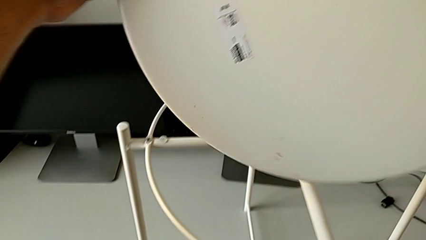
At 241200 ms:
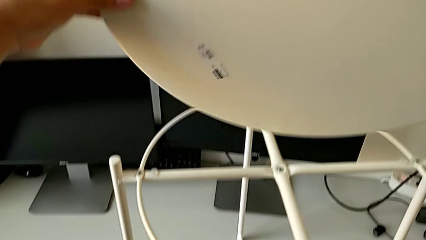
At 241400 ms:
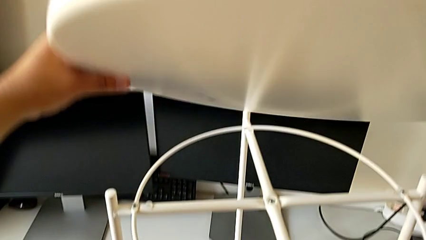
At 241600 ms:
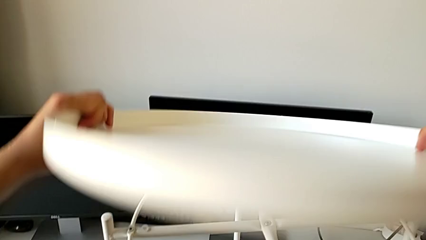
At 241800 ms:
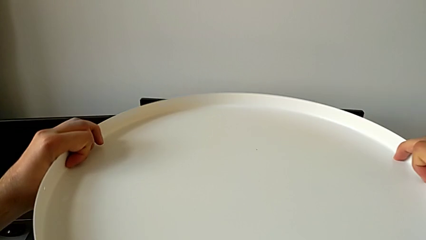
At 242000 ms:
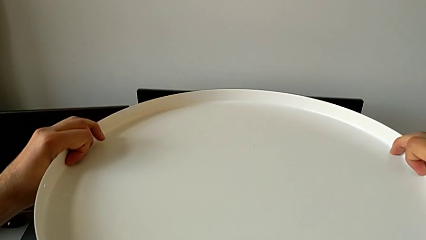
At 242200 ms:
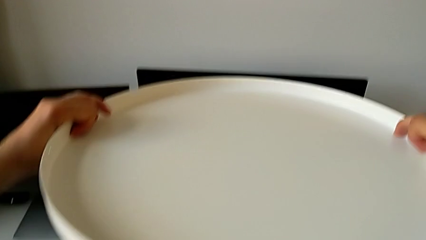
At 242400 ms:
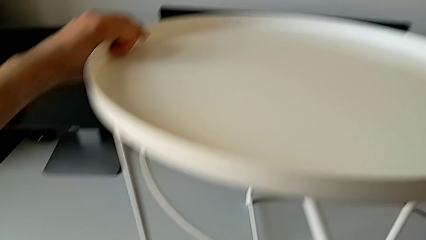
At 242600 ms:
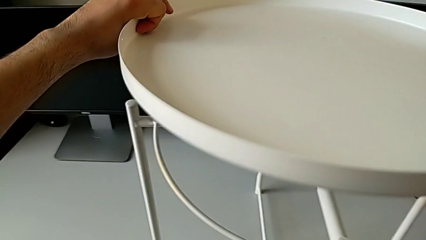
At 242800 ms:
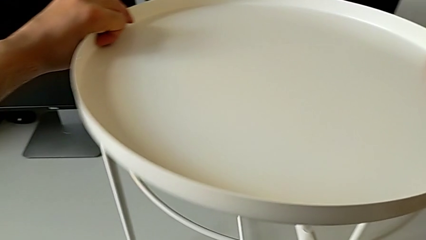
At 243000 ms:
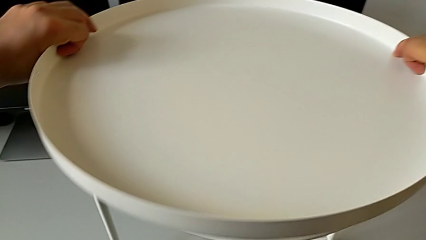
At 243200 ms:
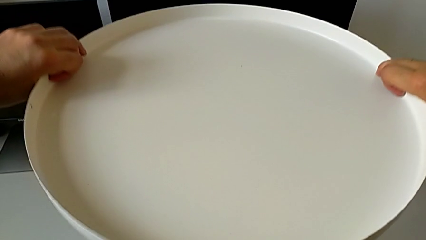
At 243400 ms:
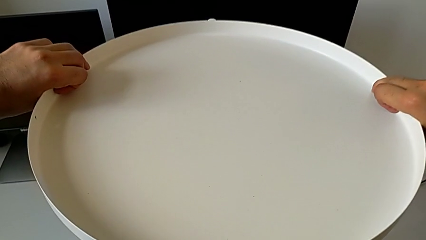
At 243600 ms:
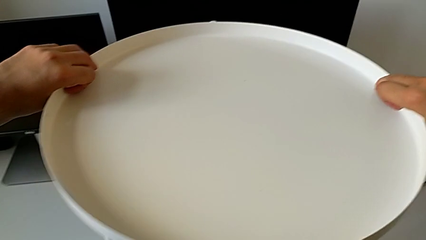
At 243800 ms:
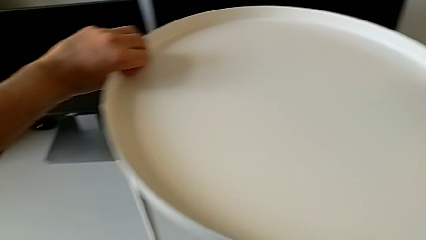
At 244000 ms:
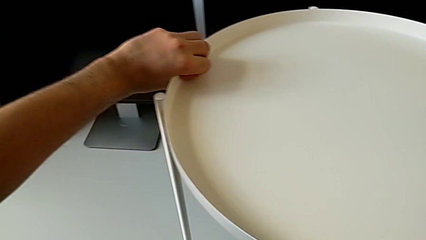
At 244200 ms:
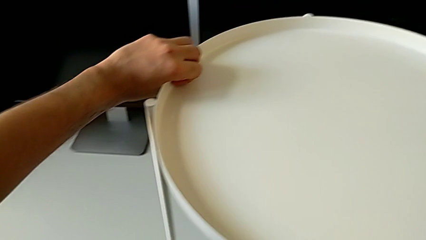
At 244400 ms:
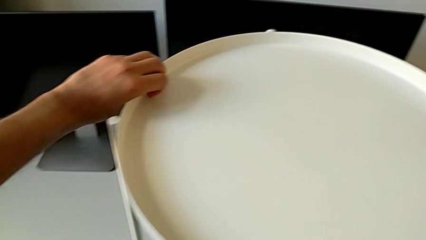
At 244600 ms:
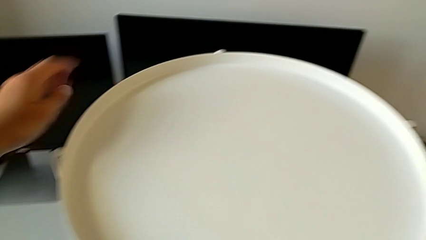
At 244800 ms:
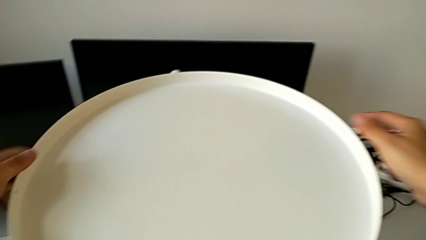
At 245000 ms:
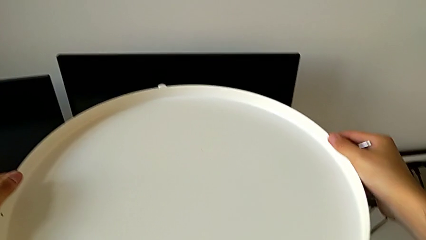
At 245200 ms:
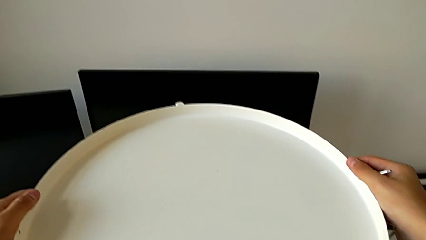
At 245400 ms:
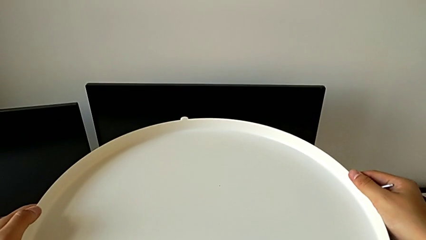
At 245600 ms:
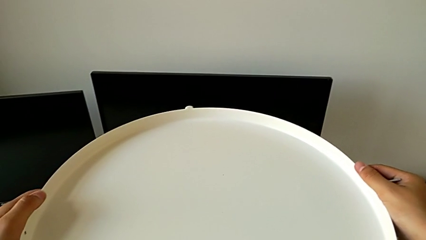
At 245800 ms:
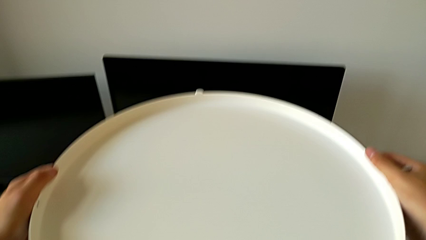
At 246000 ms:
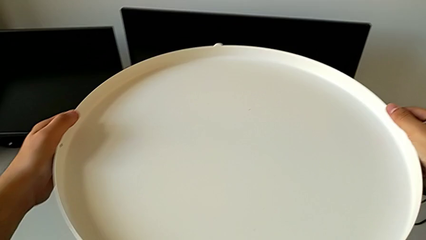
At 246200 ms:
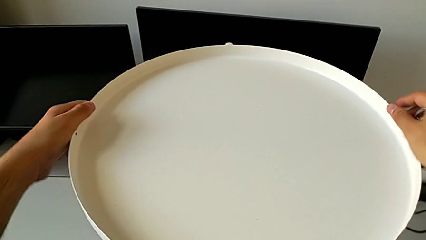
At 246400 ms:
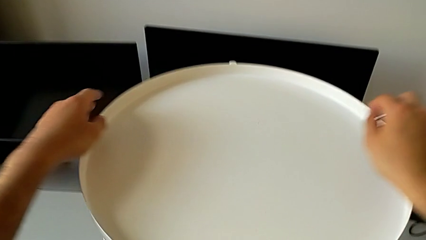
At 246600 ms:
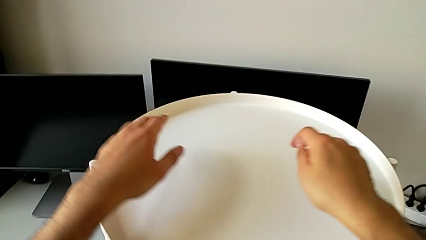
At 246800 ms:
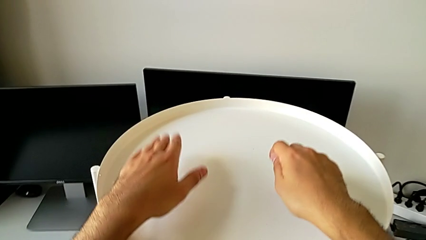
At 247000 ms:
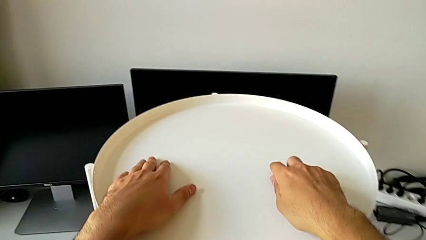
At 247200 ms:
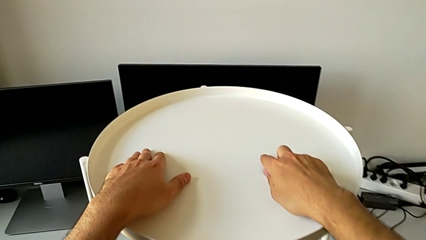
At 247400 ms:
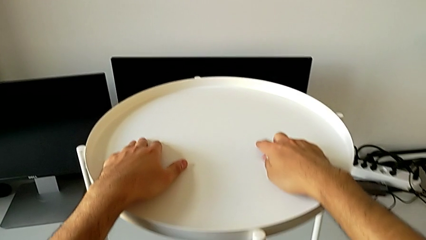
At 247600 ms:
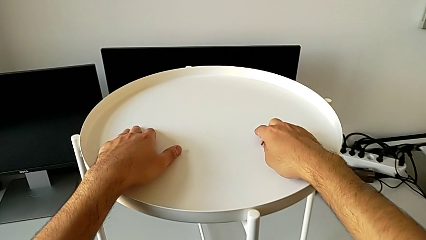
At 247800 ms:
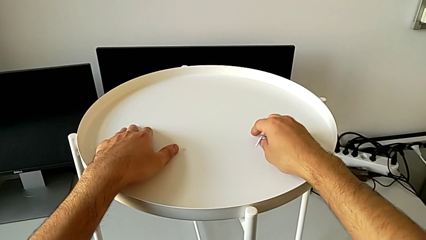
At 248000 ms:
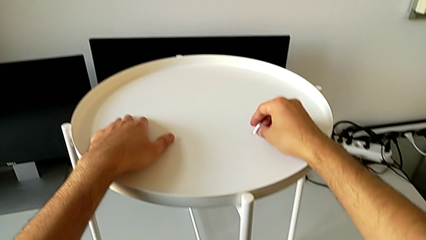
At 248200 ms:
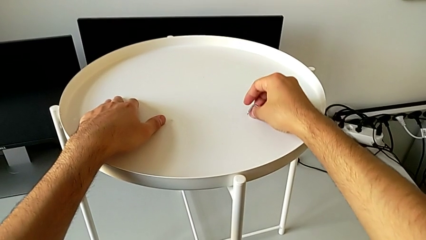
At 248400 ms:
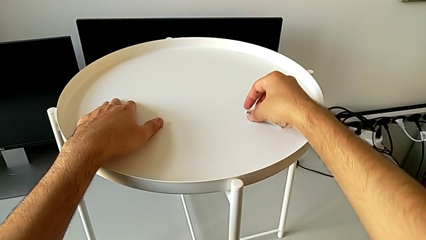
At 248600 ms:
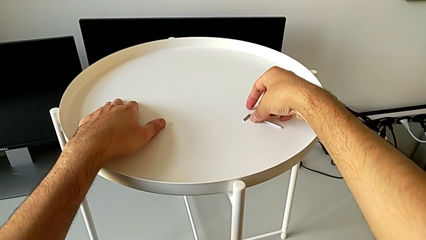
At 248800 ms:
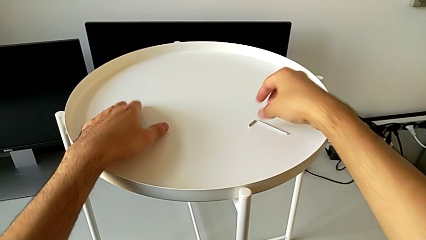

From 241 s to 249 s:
The camera wearer is assembling the tray. They flip the tray, mount it and place the Allen wrench.
